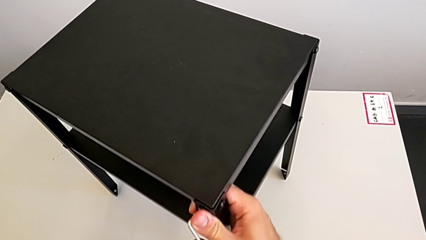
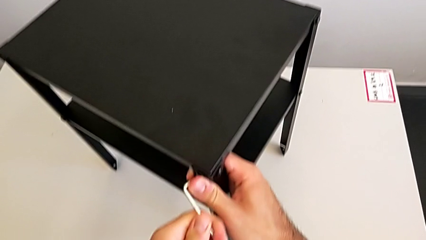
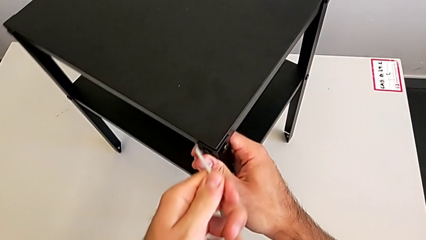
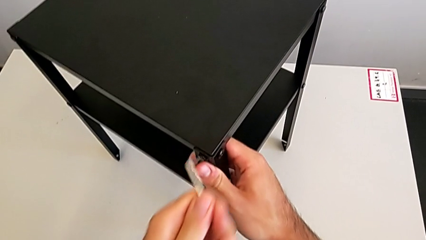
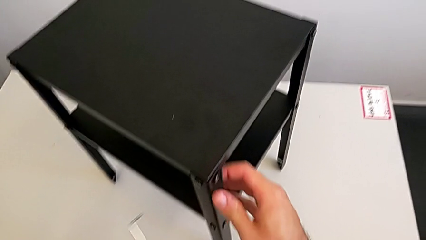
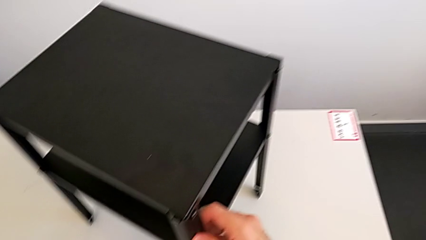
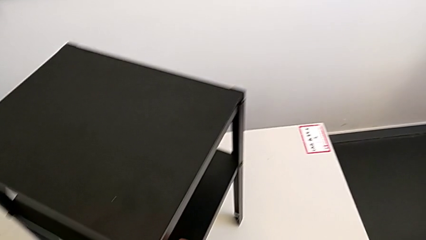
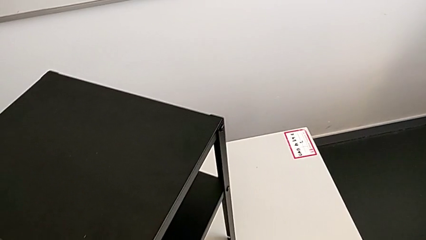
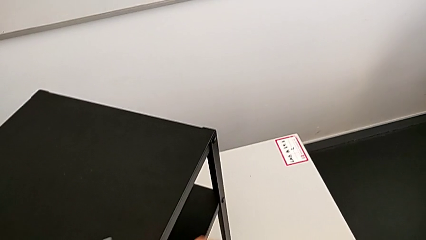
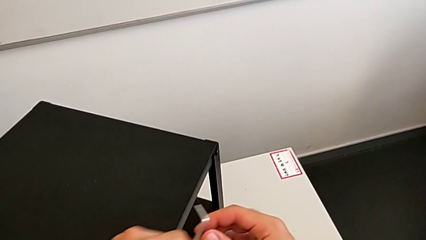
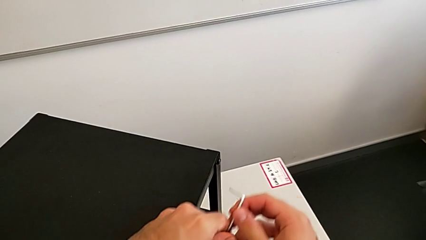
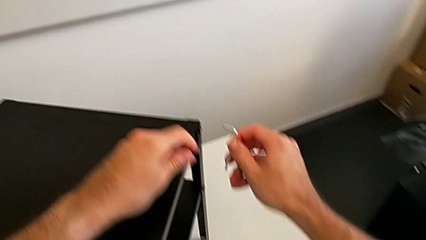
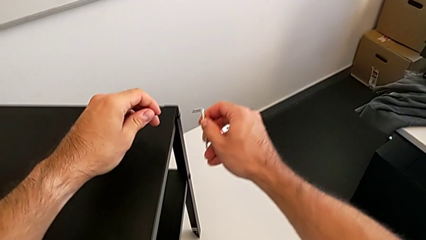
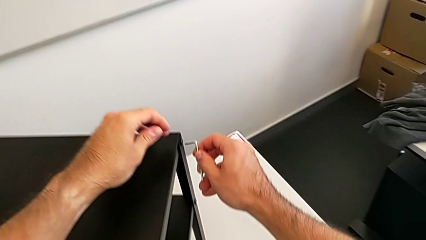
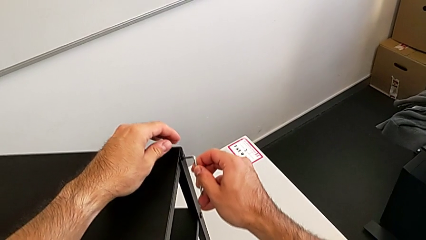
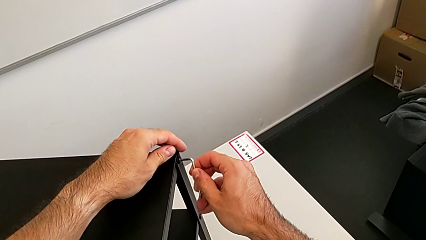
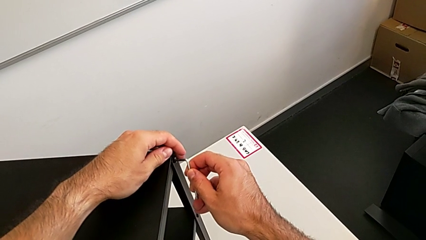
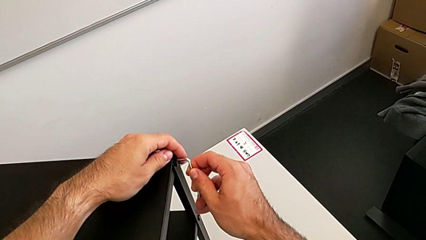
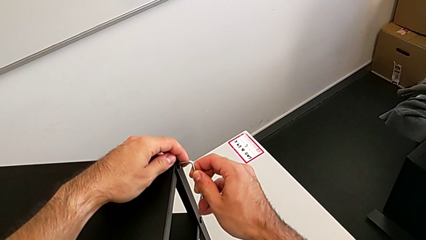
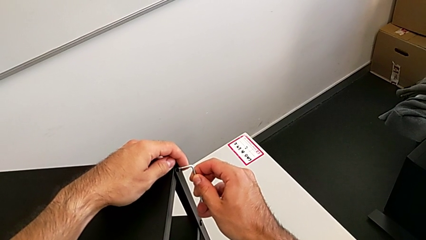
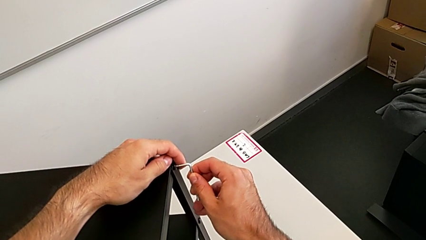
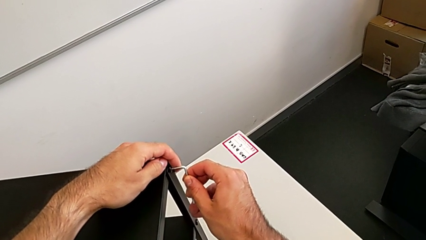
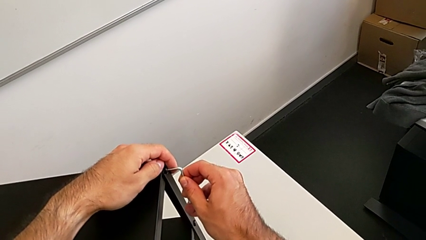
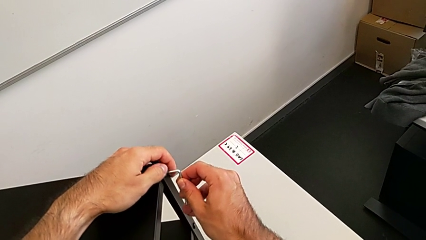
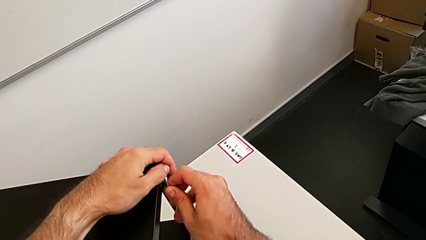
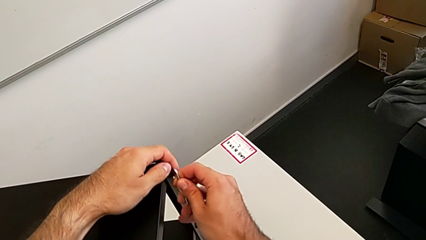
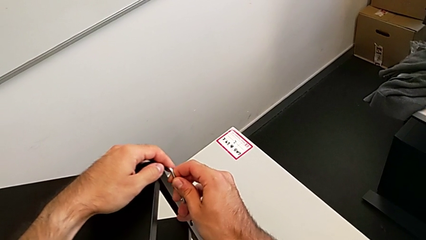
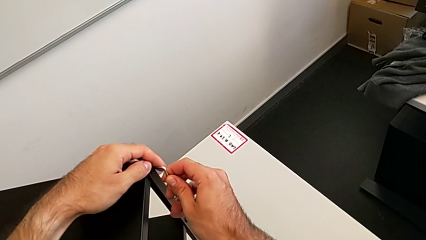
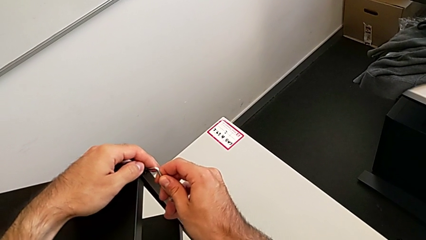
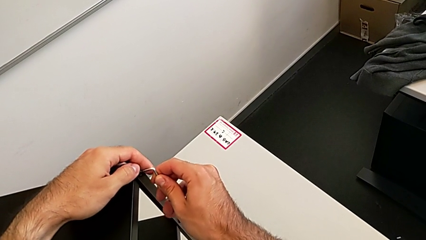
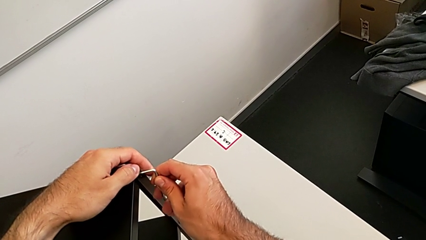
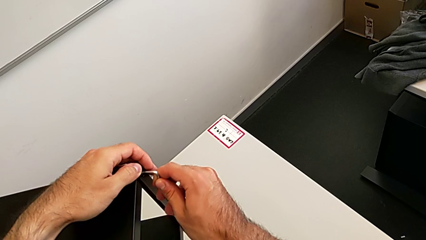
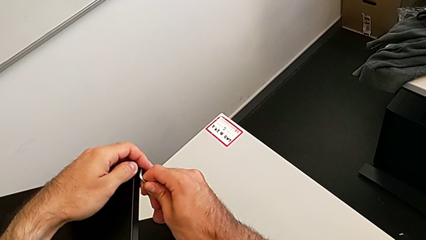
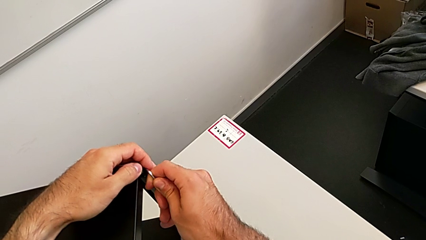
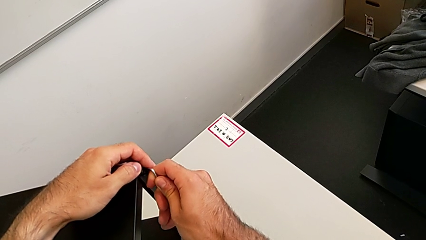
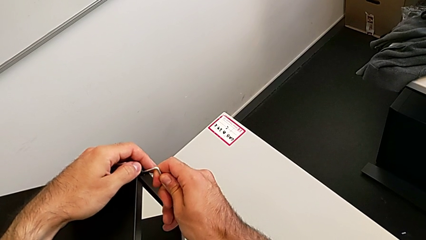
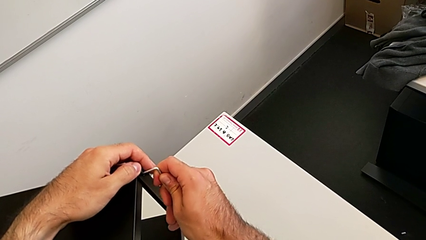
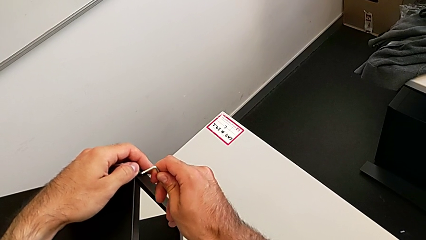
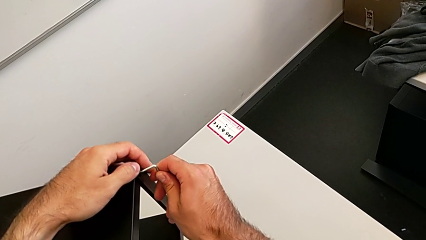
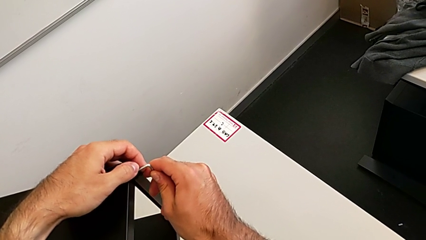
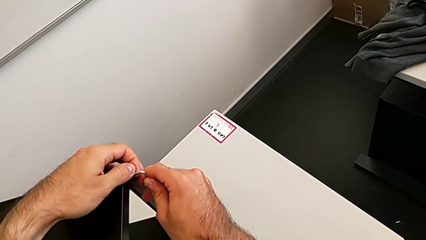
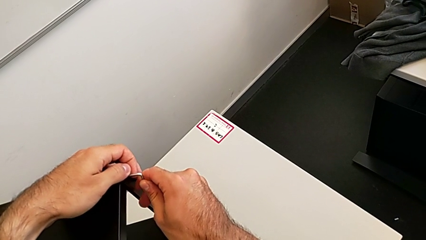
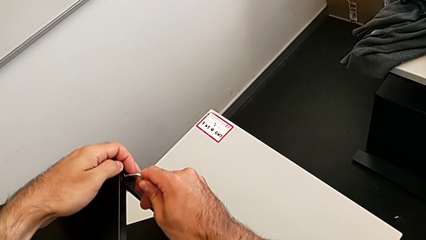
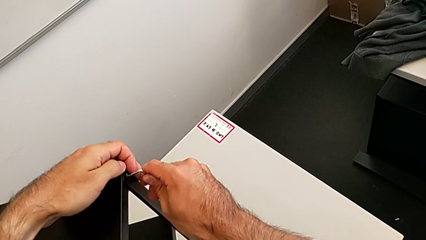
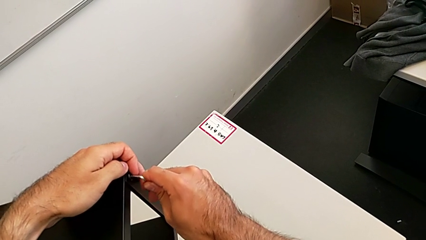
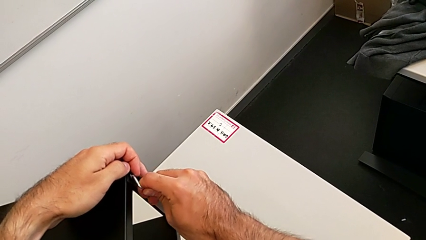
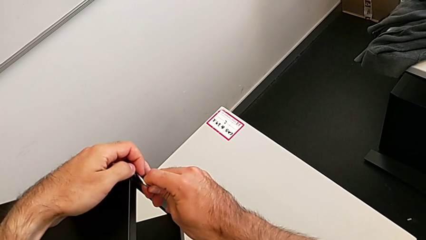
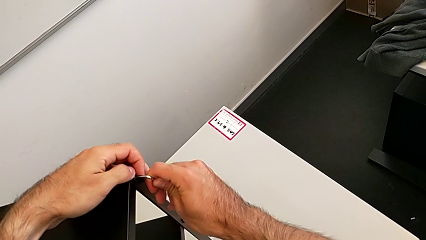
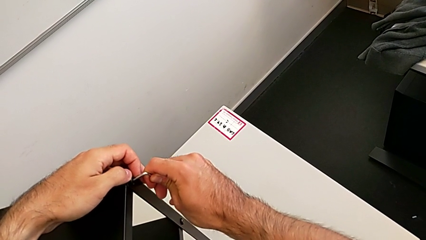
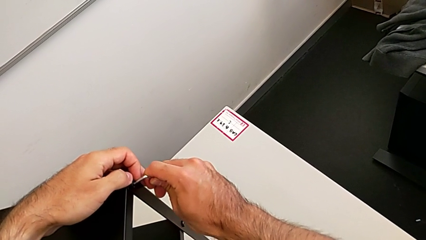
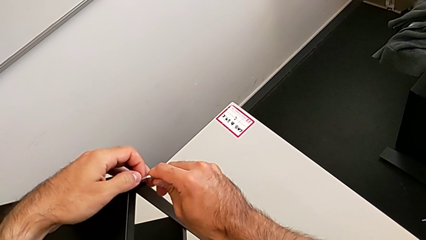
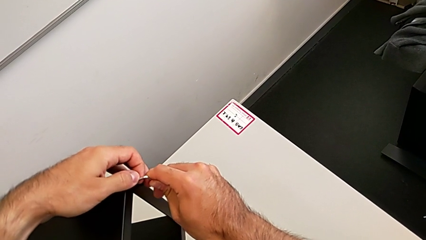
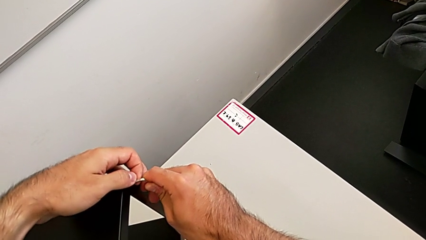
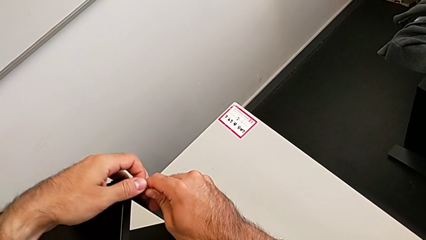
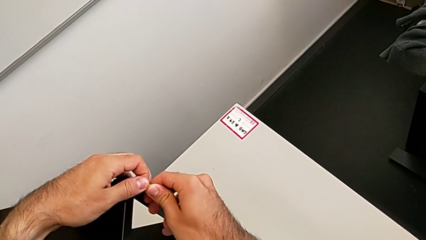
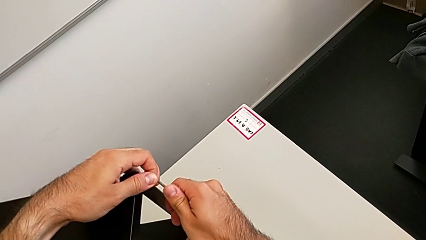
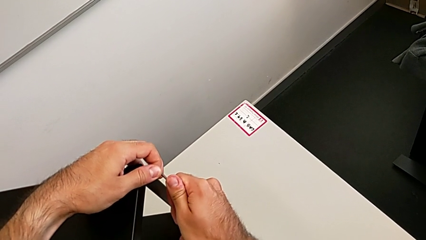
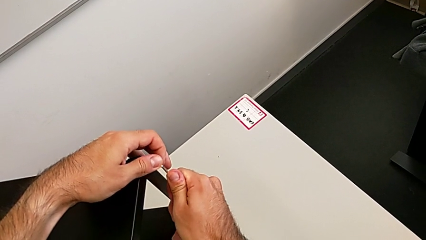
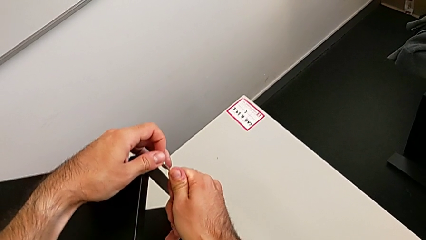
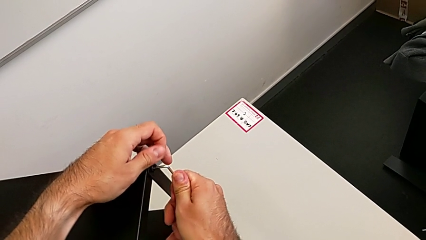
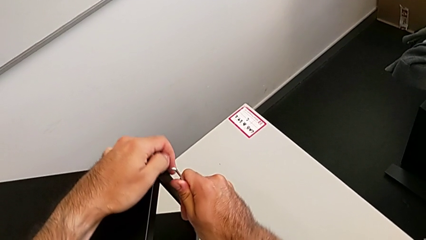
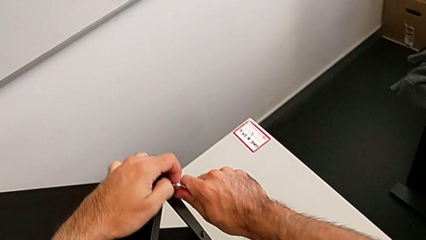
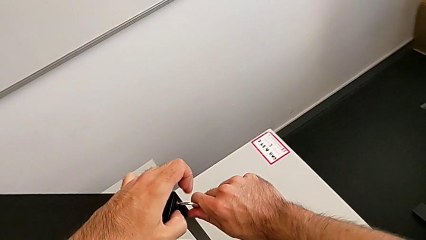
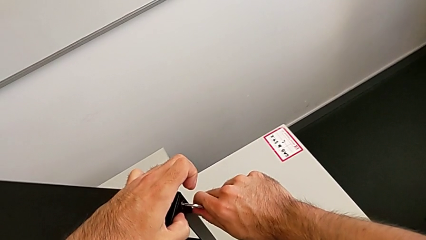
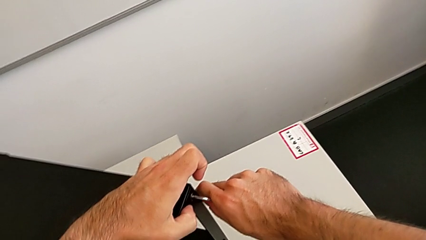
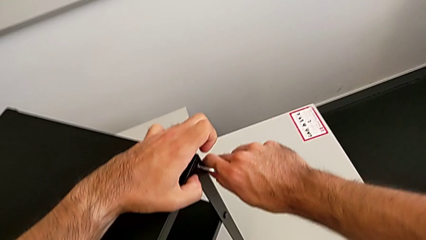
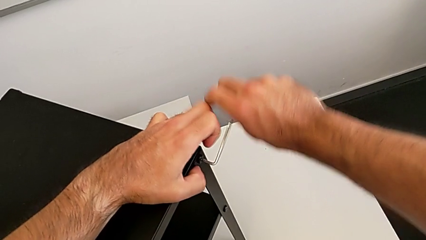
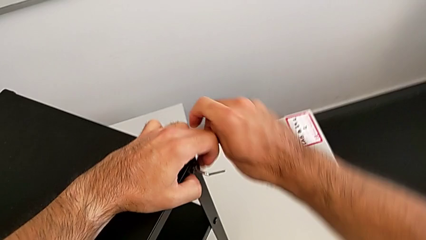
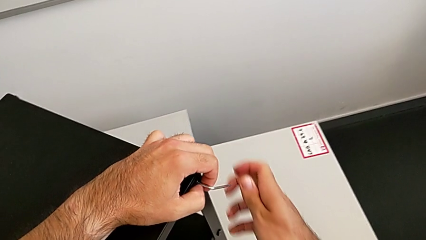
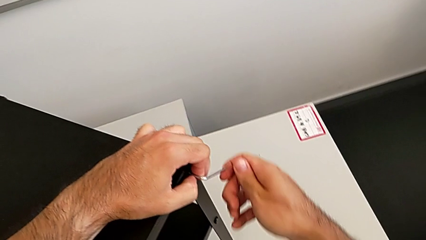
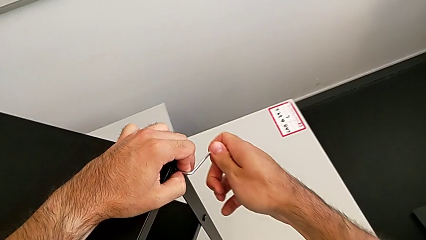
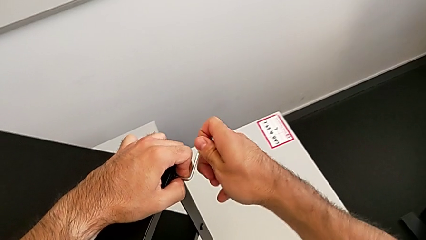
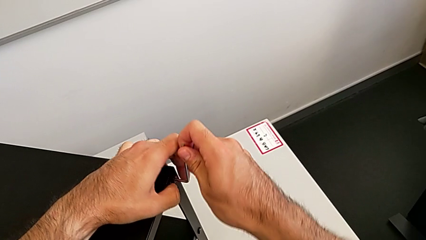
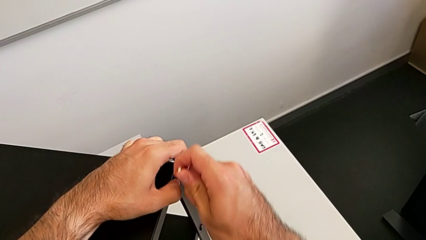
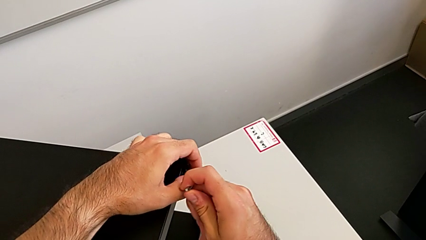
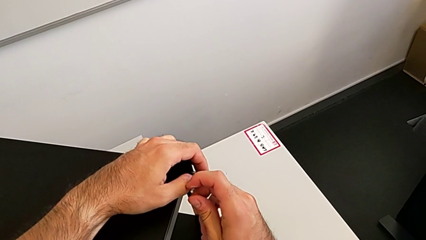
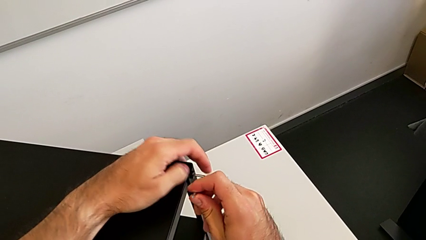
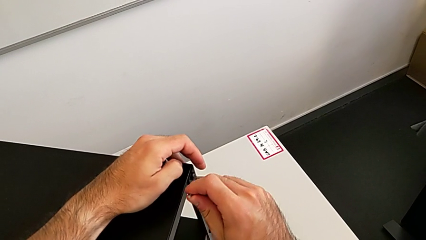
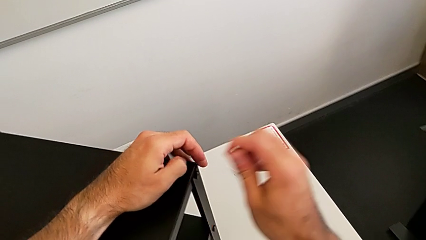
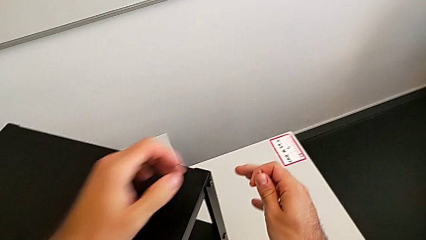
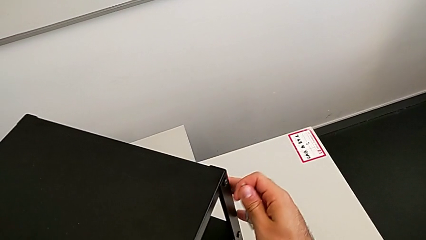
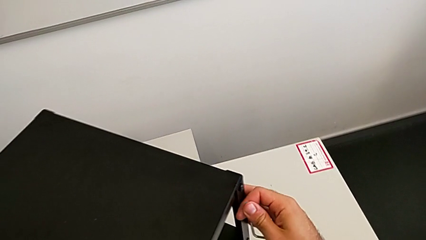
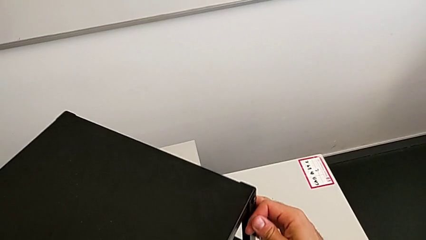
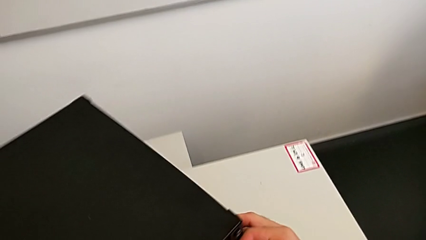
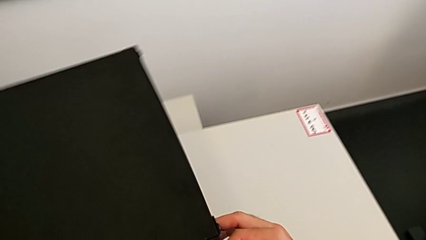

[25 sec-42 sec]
The camera wearer is unscrewing the top shelf. They withdraw the Allen wrench, insert it, unscrew the hex socket head, withdraw the Allen wrench and rotate the nightstand.
